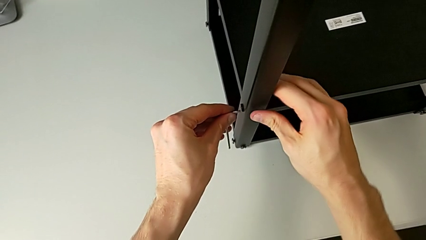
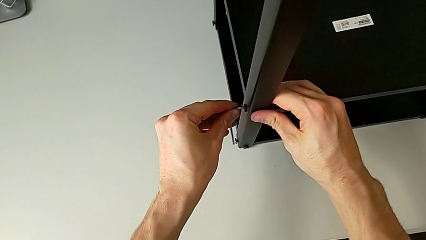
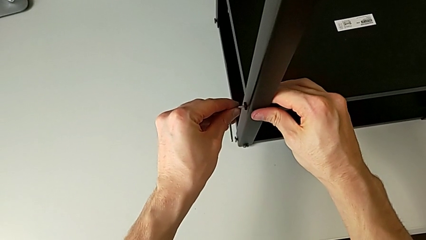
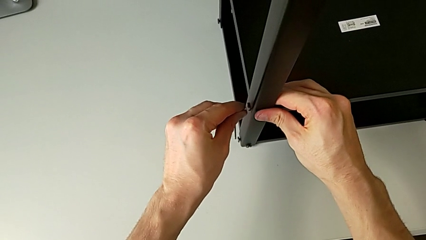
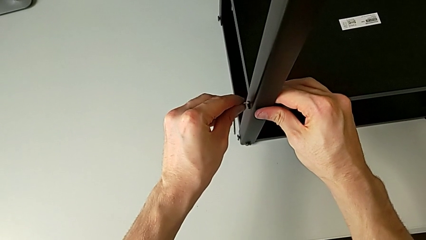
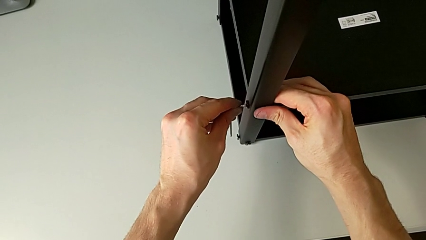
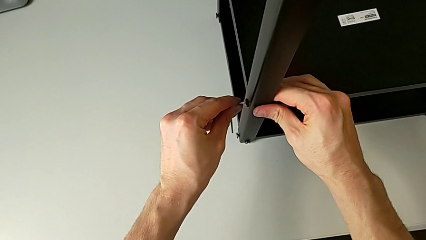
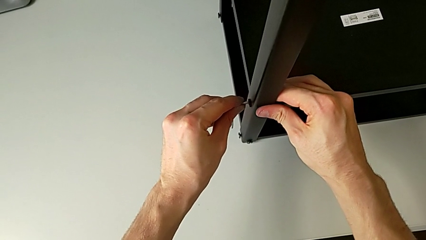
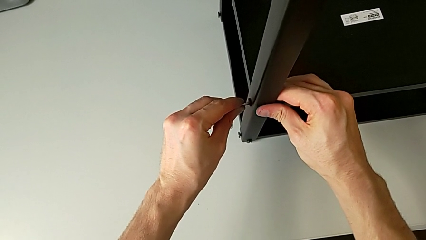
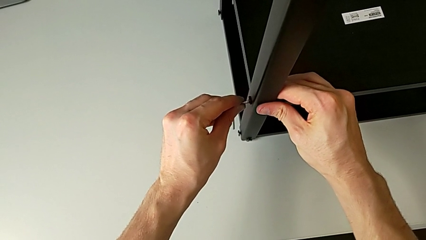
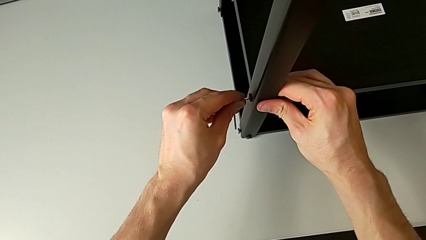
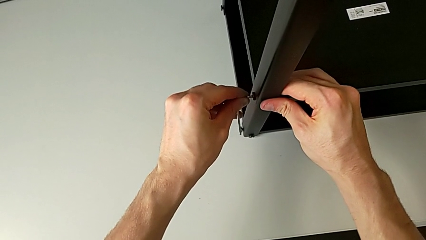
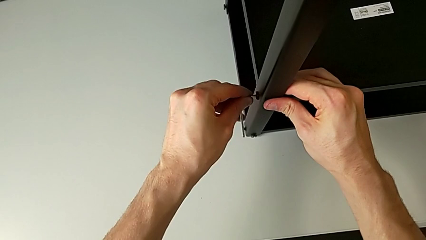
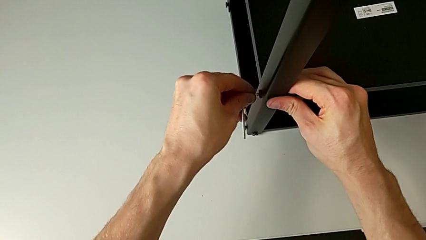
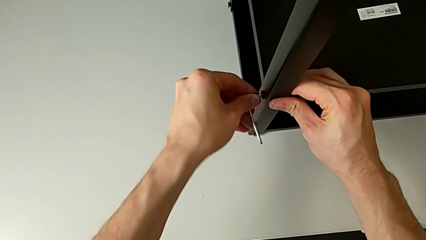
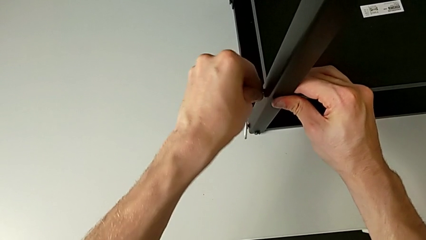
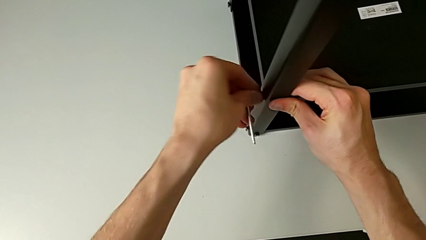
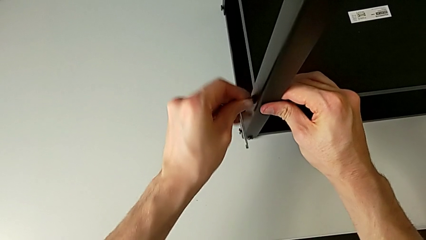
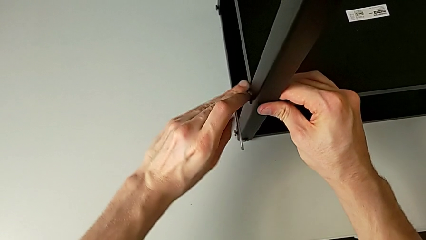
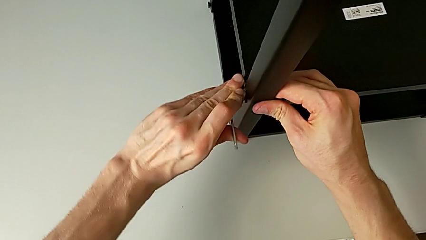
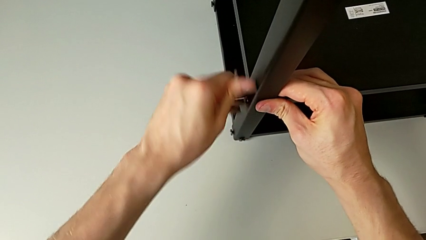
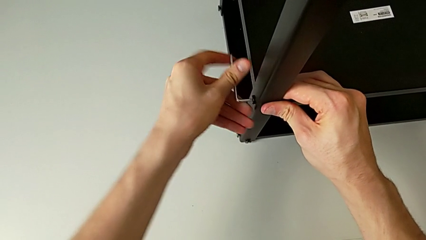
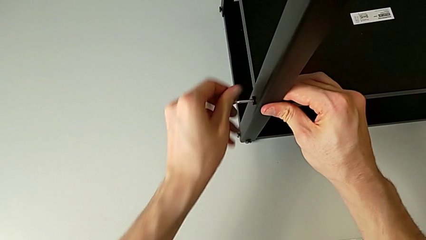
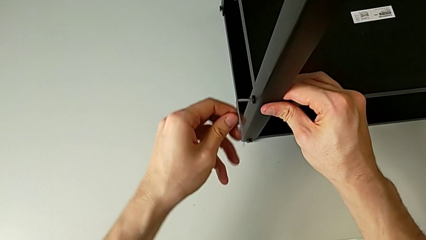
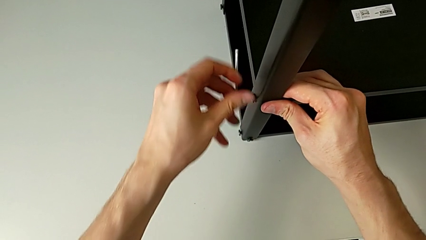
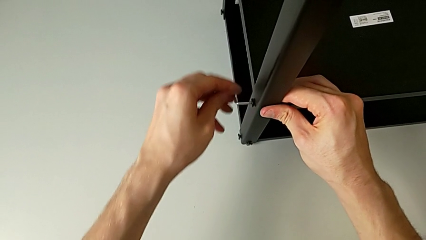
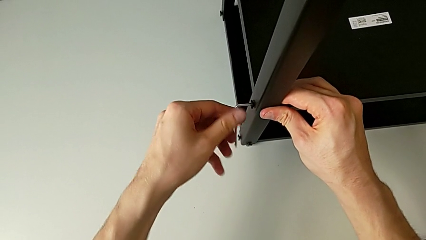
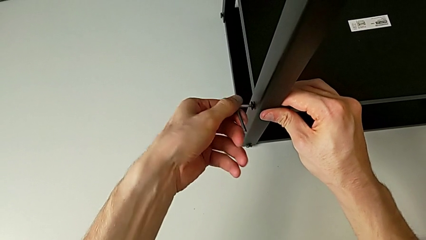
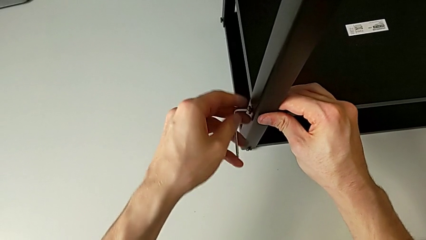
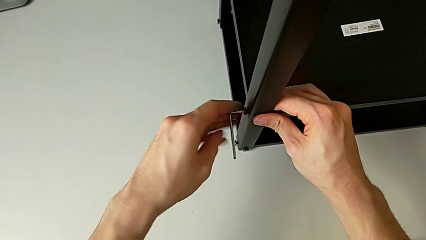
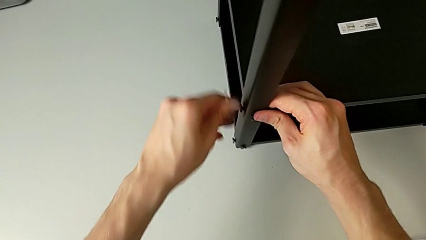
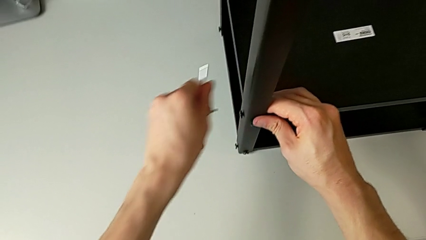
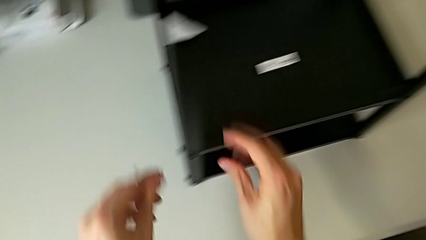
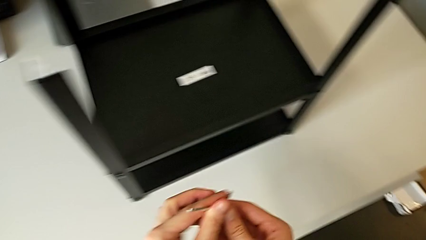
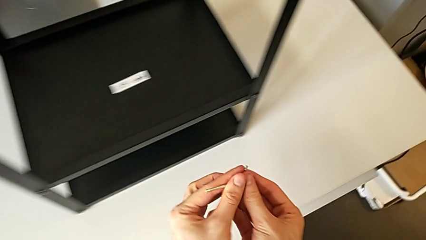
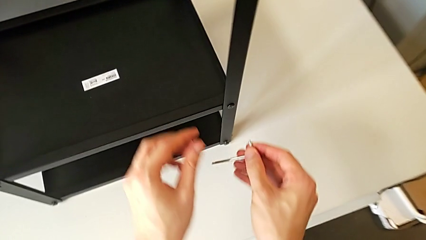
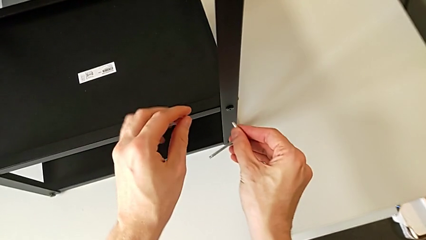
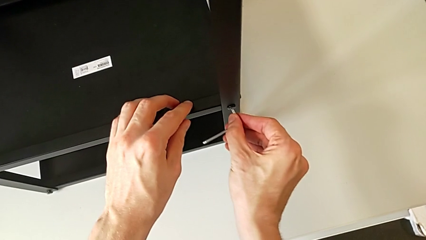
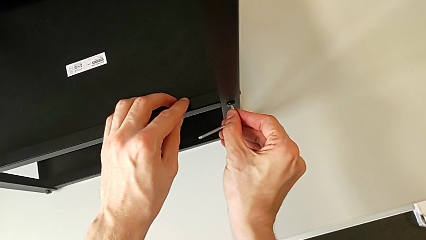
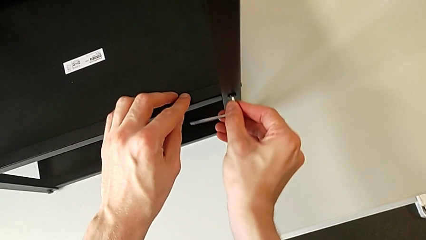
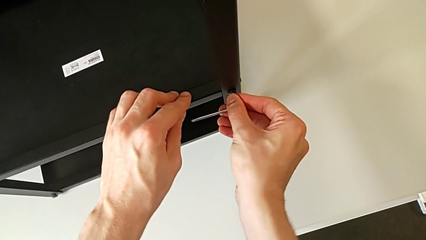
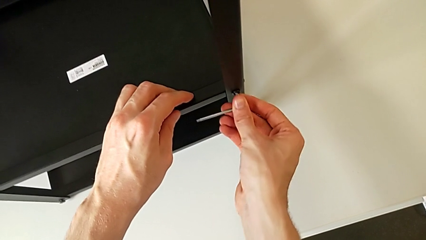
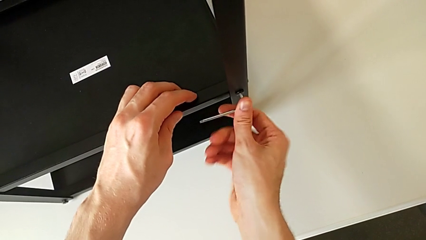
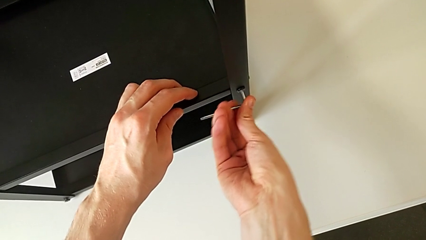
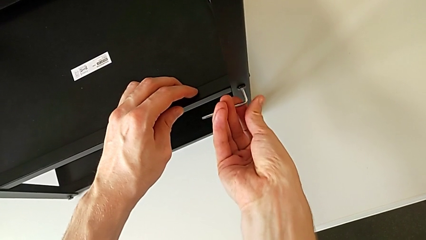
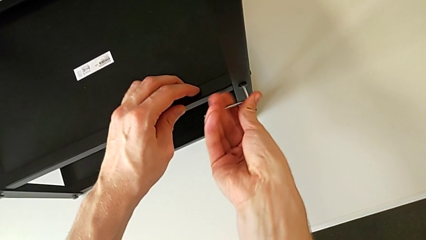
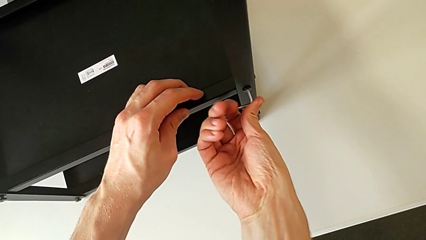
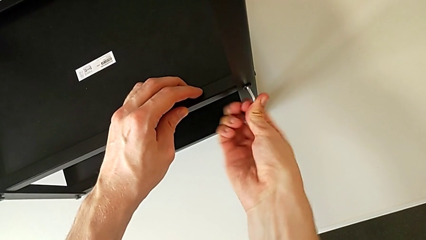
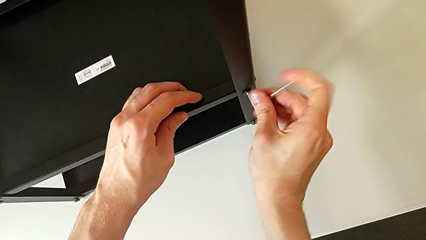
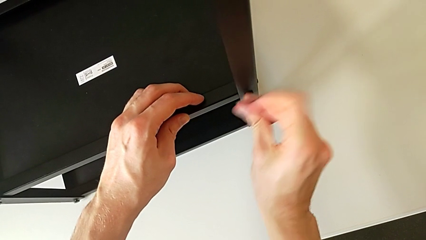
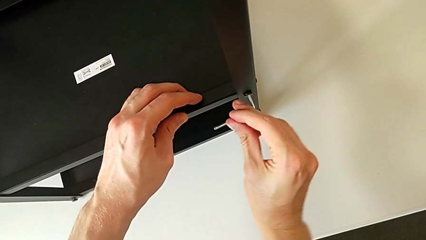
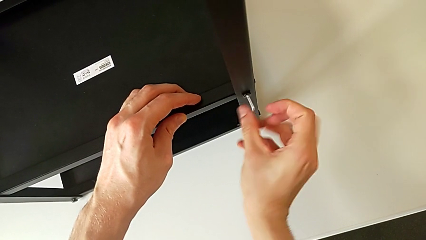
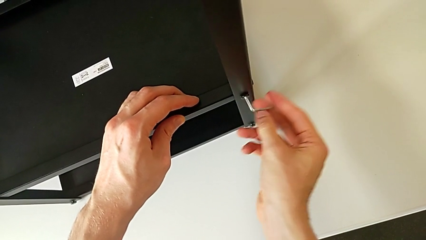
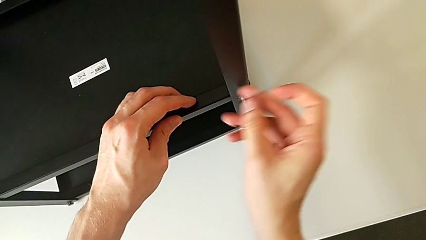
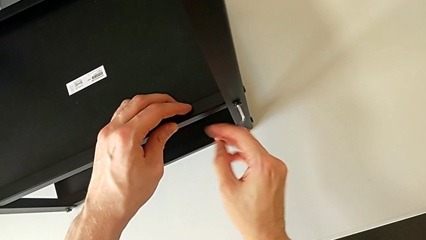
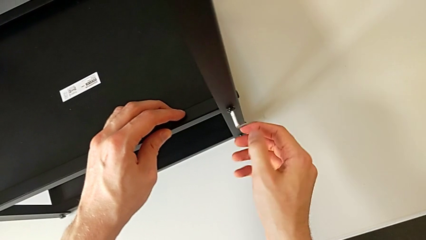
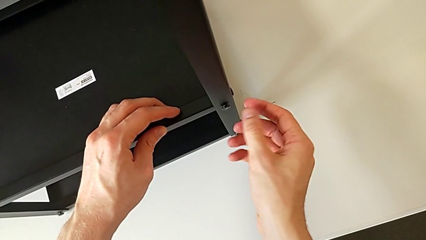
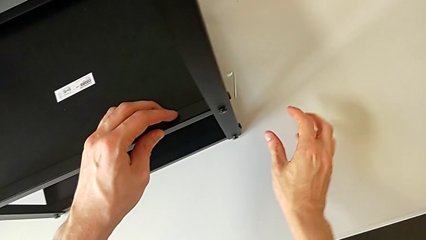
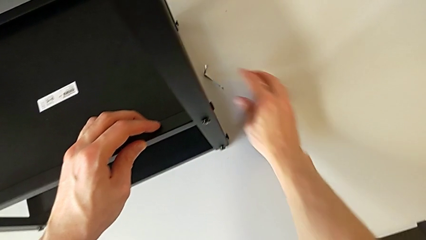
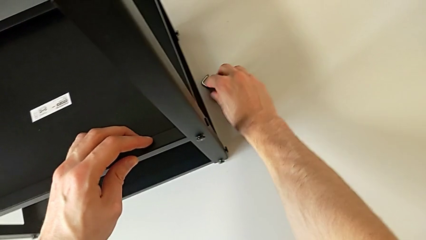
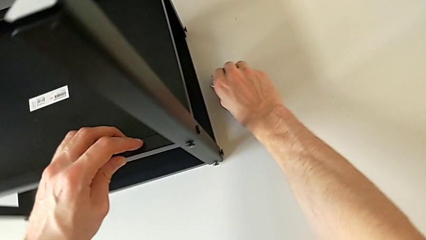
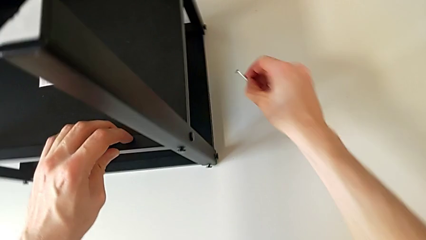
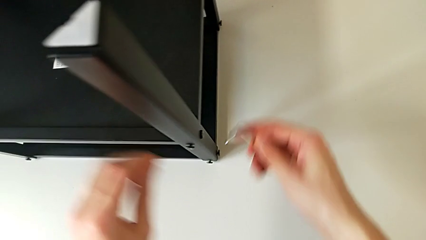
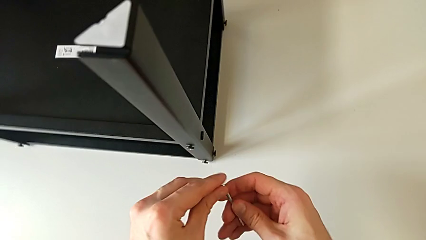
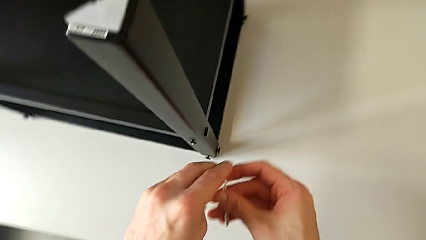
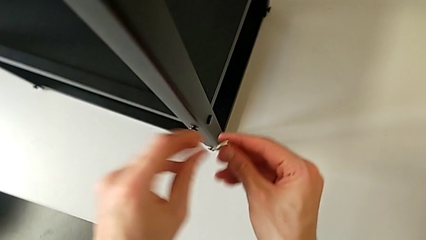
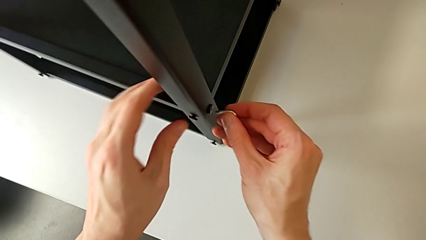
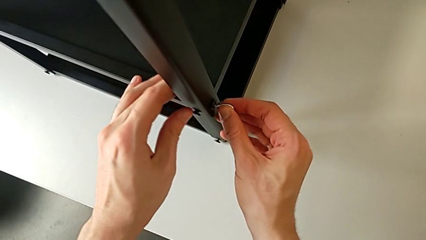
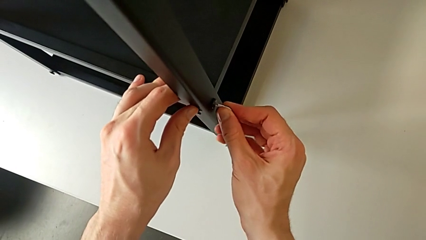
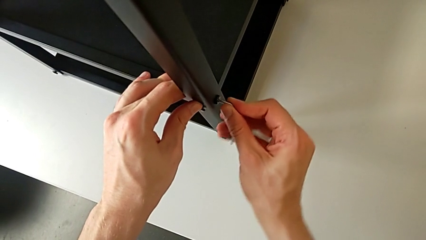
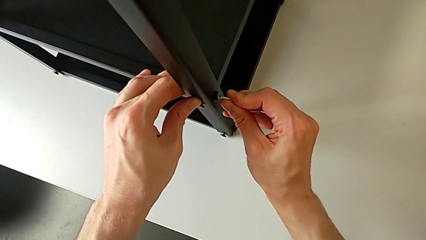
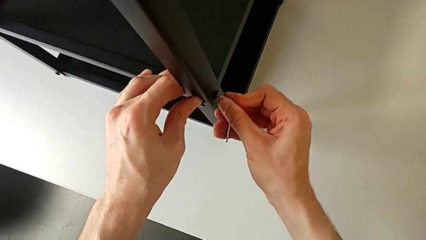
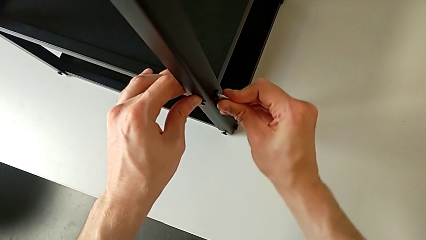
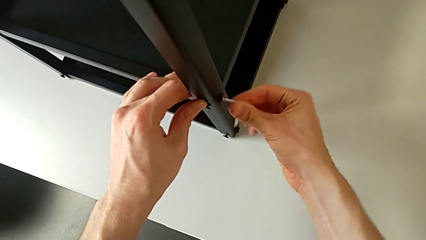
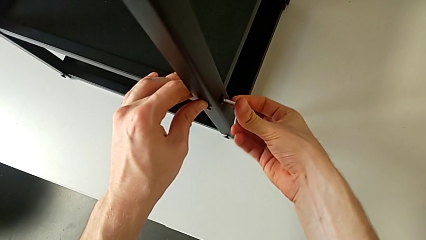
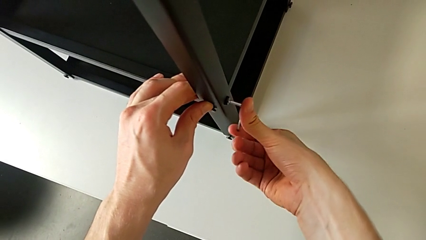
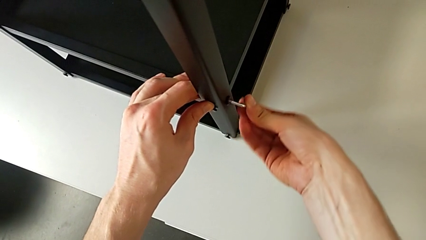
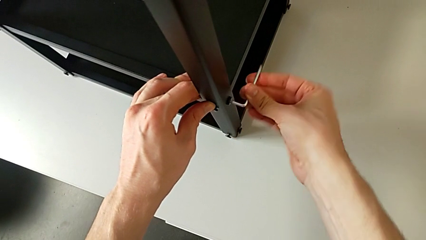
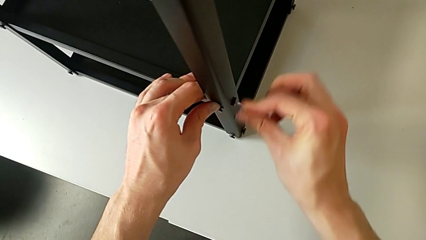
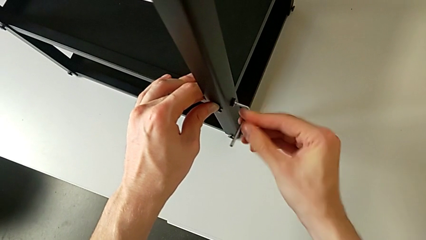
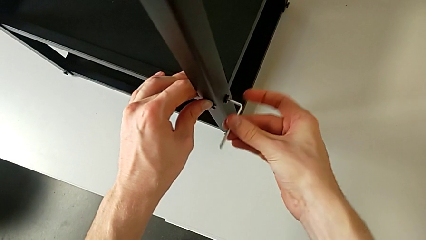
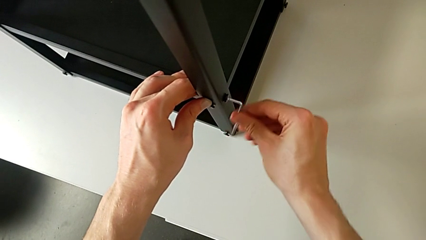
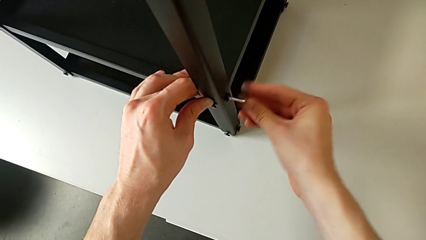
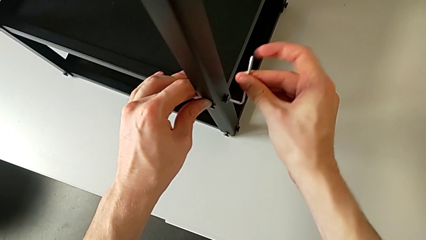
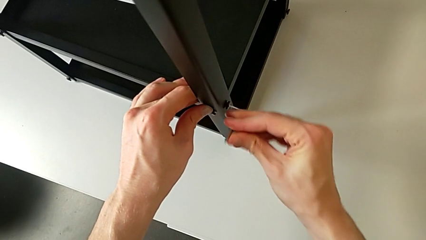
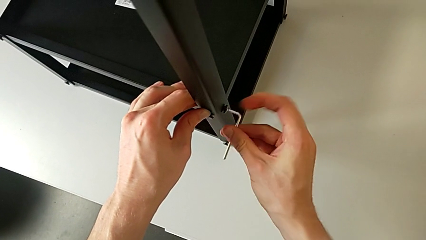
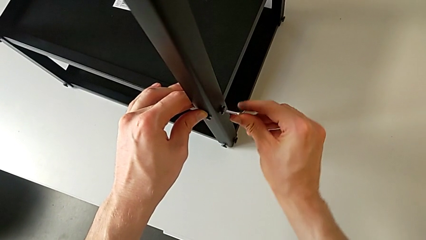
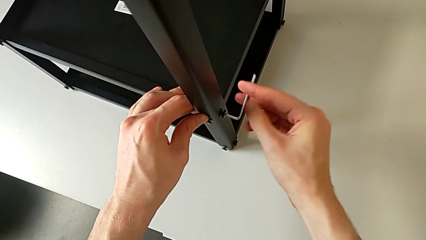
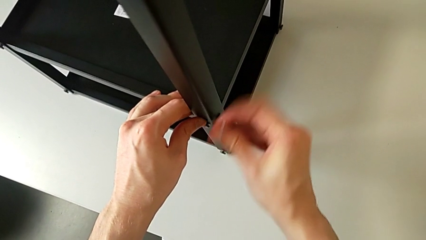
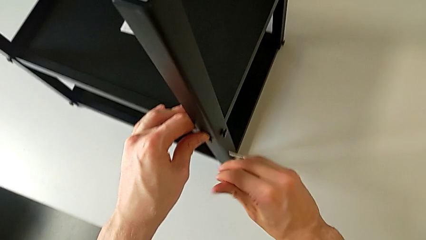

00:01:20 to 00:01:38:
The camera wearer is unscrewing the hex socket heads from the lower tray slightly. They insert the Allen wrench, unscrew the hex socket head, withdraw the Allen wrench, approach the hex socket head, insert the Allen wrench, unscrew the hex socket head, wrongly drop the Allen wrench, approach it, grab it, lift it, approach the hex socket head, insert the Allen wrench, unscrew the hex socket head and withdraw the Allen wrench.
